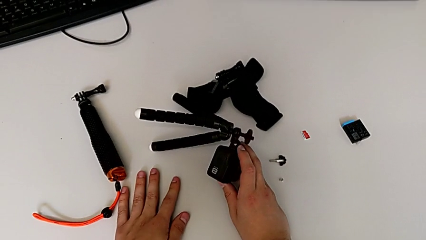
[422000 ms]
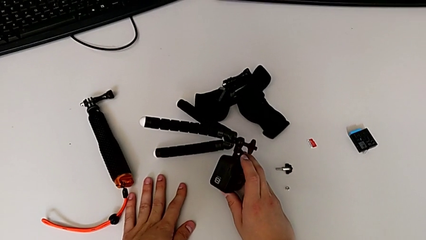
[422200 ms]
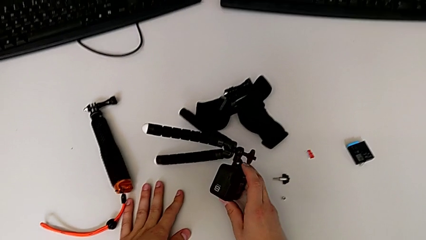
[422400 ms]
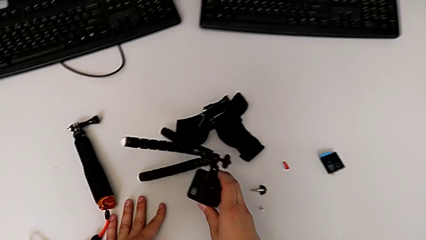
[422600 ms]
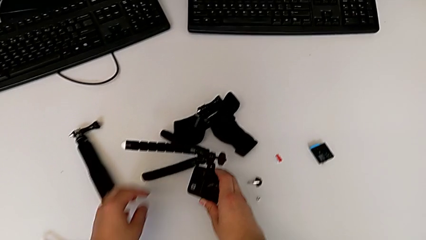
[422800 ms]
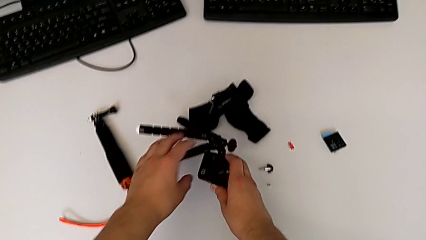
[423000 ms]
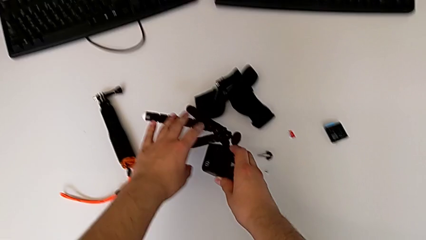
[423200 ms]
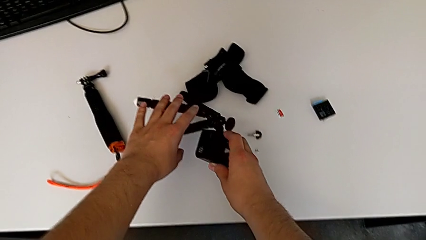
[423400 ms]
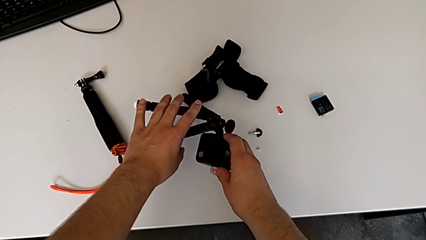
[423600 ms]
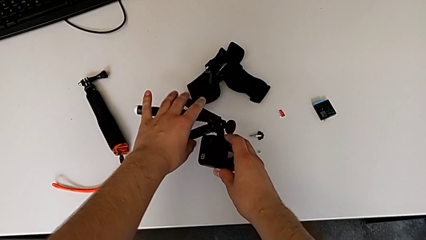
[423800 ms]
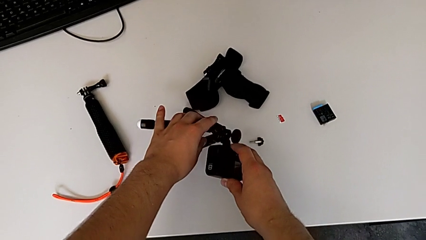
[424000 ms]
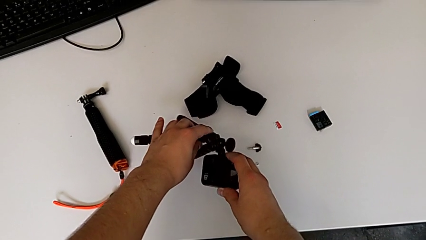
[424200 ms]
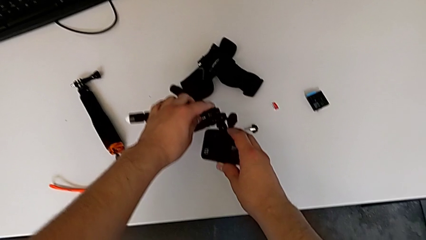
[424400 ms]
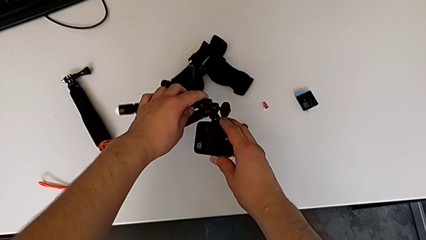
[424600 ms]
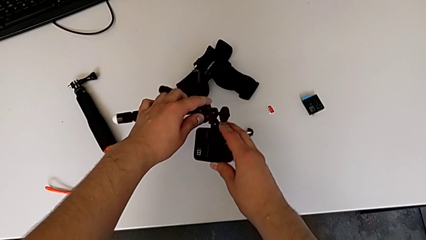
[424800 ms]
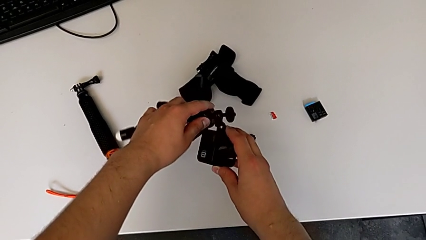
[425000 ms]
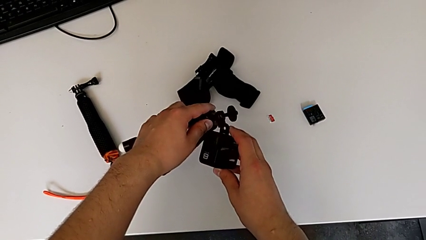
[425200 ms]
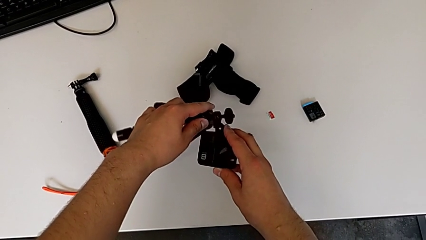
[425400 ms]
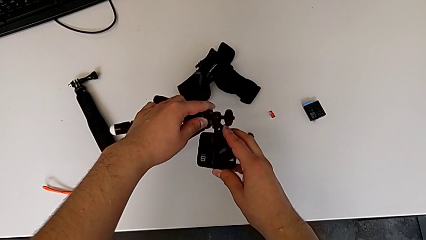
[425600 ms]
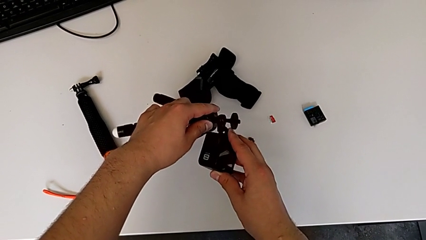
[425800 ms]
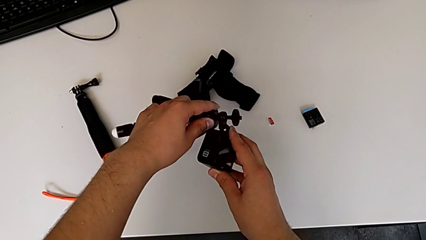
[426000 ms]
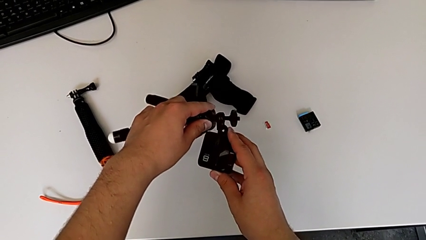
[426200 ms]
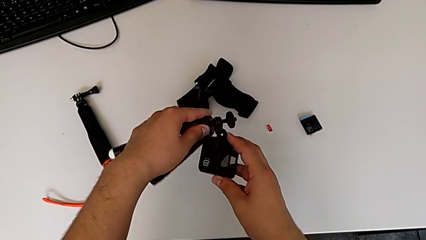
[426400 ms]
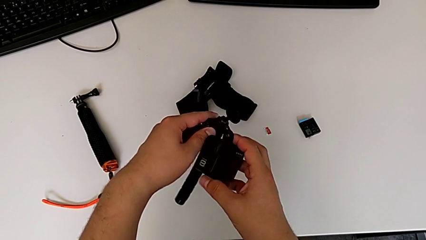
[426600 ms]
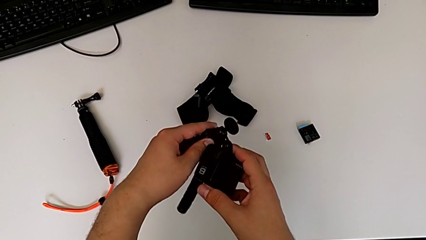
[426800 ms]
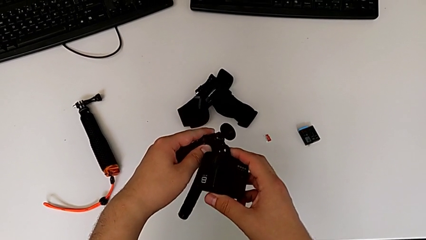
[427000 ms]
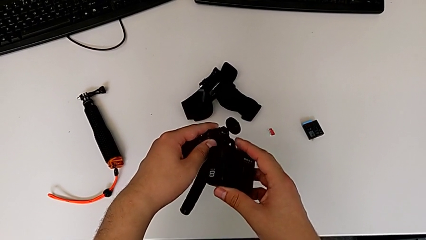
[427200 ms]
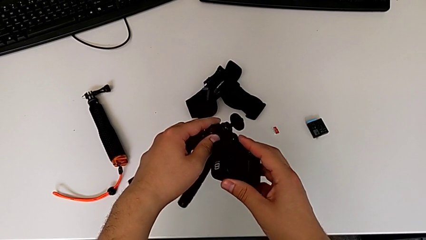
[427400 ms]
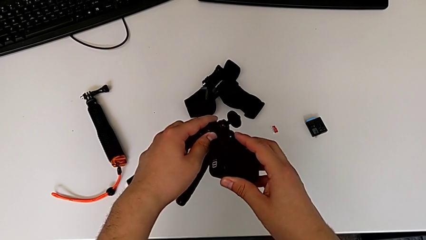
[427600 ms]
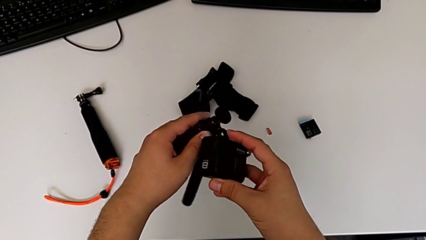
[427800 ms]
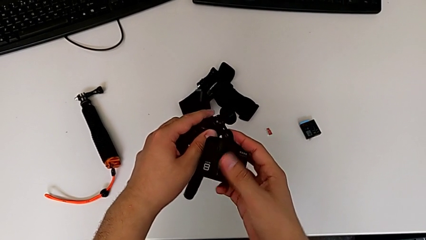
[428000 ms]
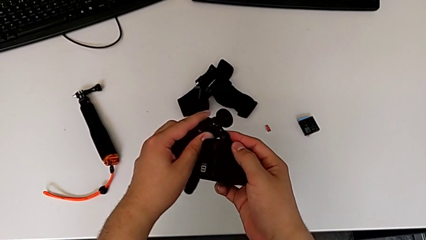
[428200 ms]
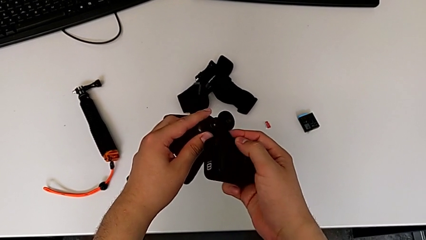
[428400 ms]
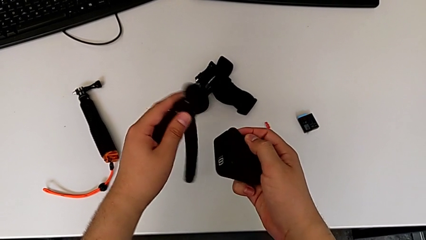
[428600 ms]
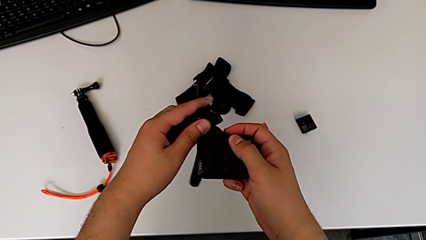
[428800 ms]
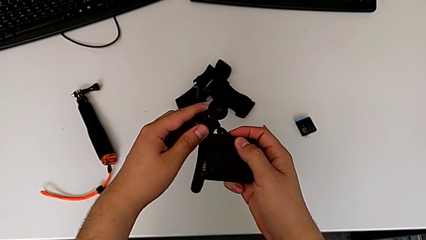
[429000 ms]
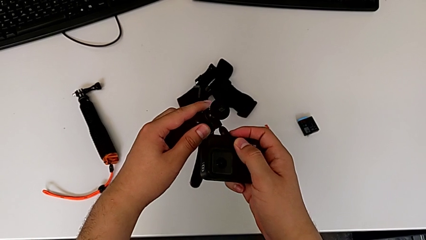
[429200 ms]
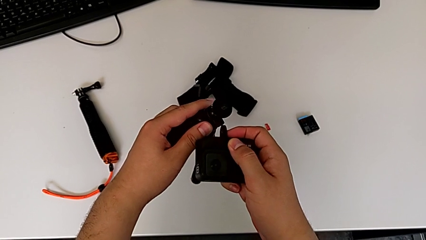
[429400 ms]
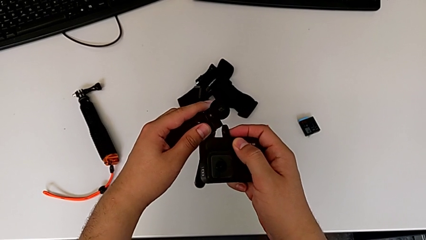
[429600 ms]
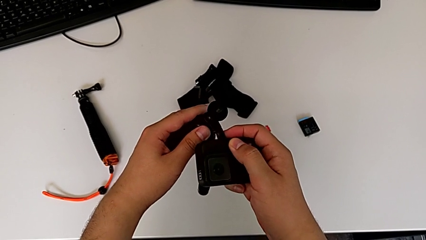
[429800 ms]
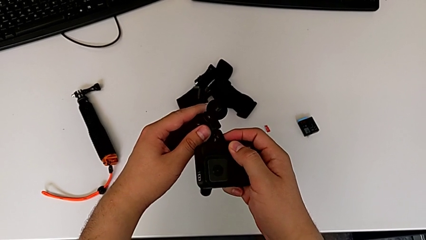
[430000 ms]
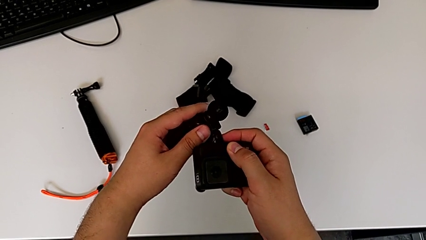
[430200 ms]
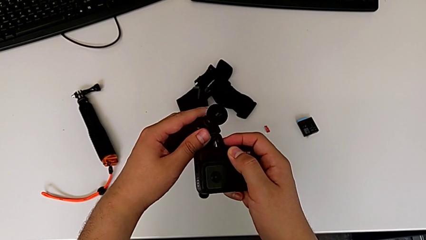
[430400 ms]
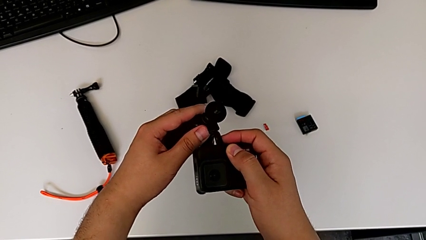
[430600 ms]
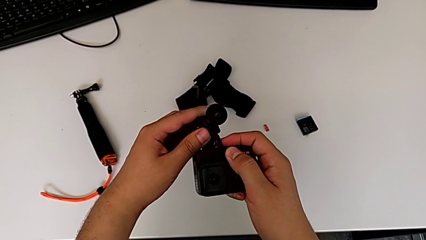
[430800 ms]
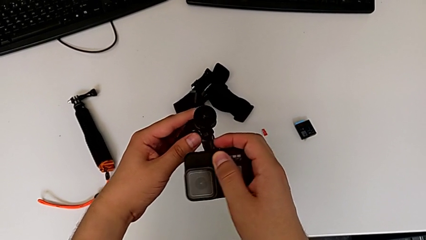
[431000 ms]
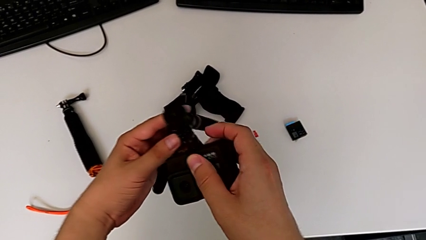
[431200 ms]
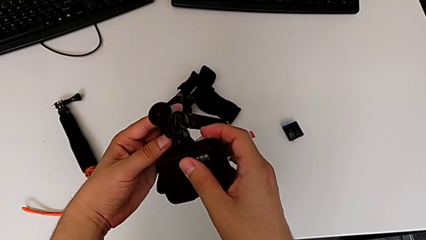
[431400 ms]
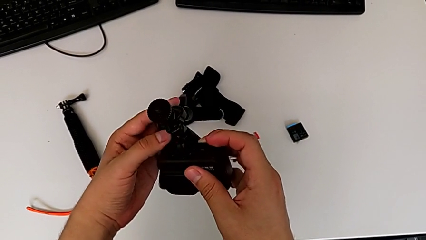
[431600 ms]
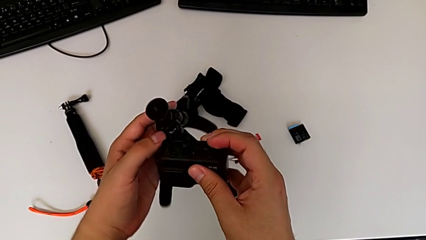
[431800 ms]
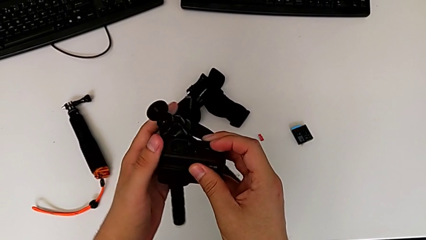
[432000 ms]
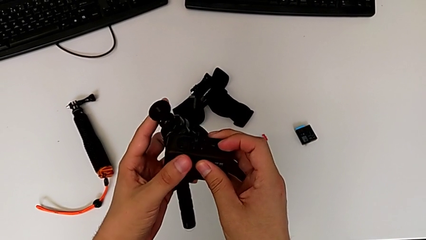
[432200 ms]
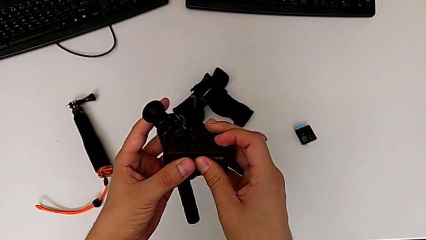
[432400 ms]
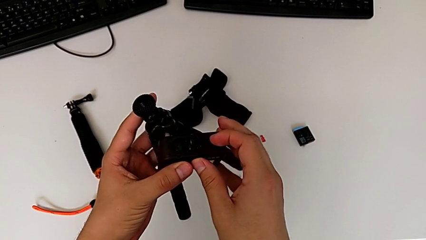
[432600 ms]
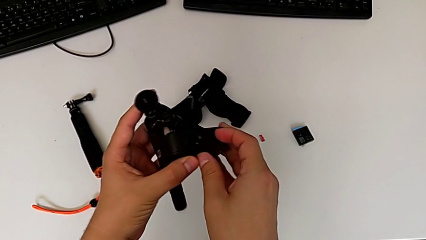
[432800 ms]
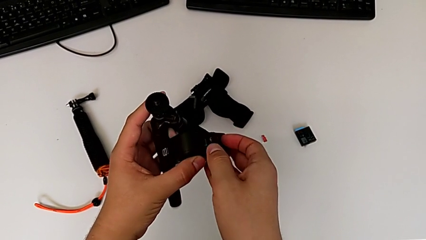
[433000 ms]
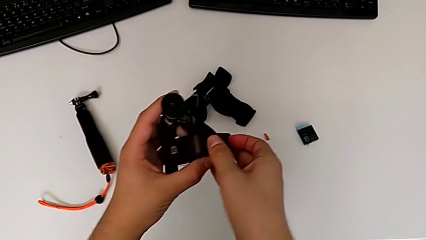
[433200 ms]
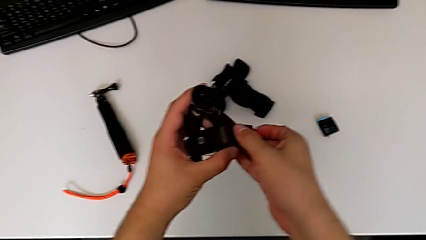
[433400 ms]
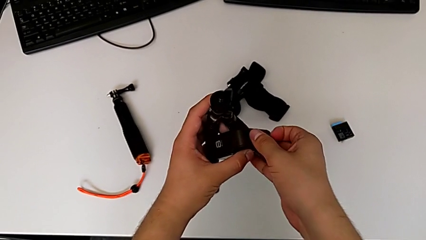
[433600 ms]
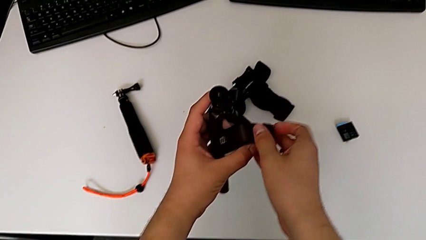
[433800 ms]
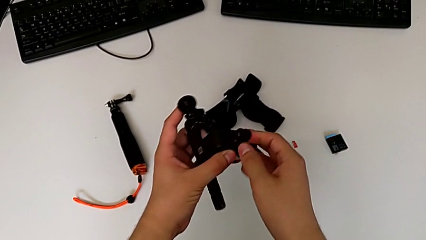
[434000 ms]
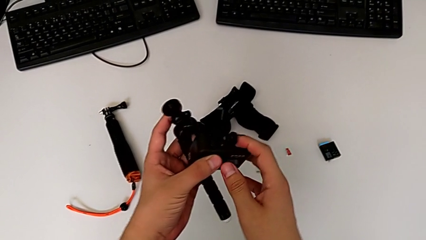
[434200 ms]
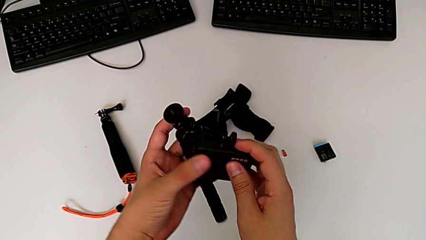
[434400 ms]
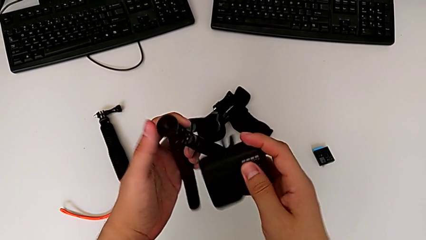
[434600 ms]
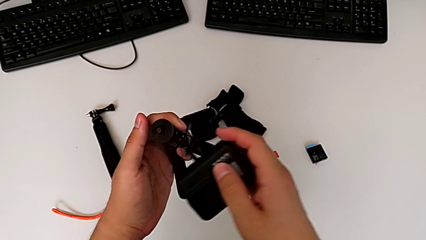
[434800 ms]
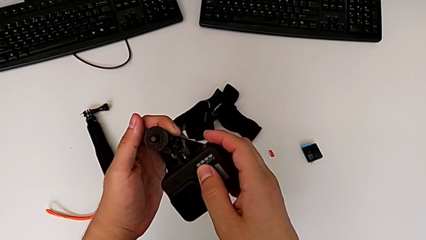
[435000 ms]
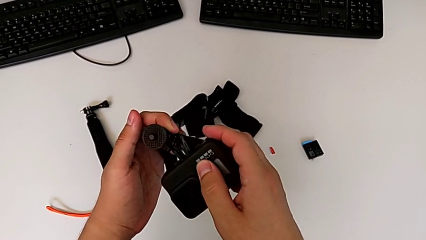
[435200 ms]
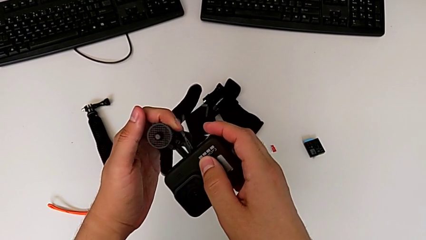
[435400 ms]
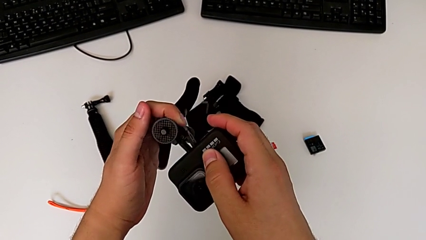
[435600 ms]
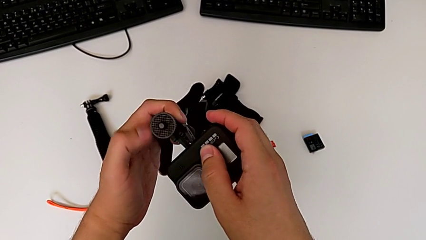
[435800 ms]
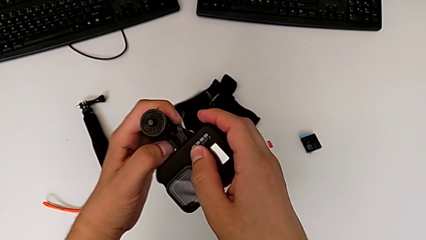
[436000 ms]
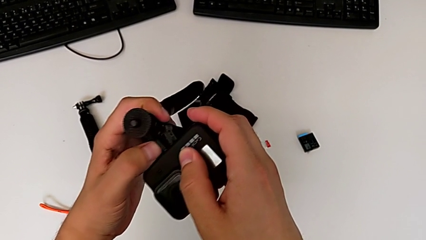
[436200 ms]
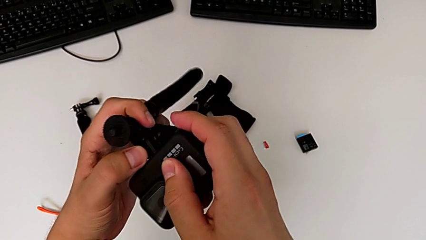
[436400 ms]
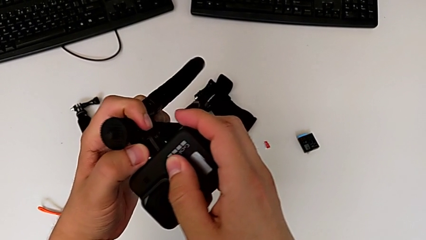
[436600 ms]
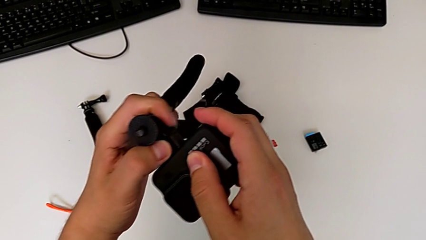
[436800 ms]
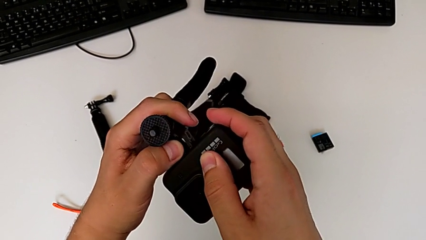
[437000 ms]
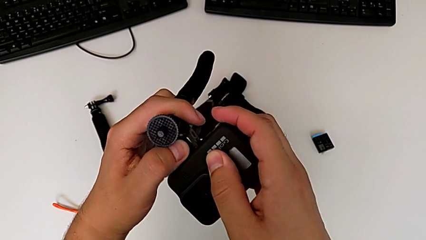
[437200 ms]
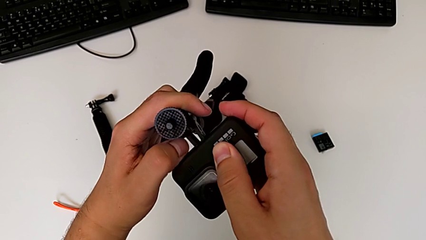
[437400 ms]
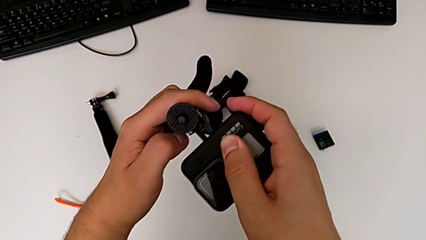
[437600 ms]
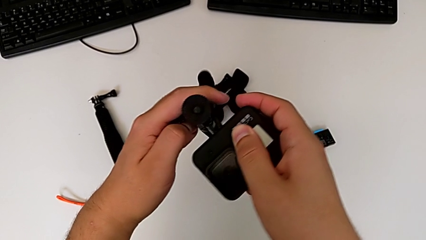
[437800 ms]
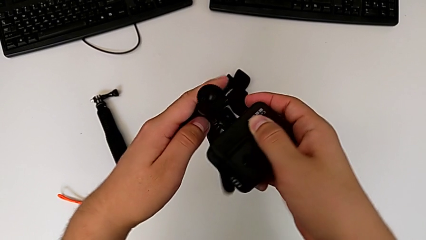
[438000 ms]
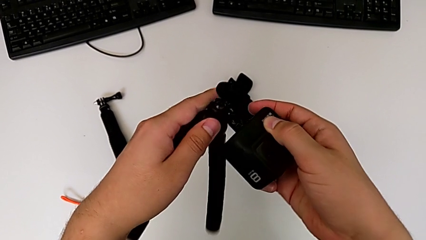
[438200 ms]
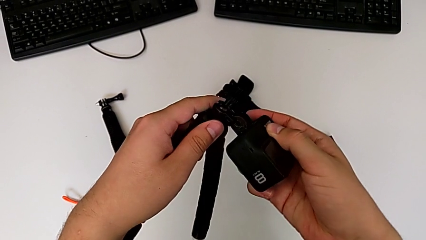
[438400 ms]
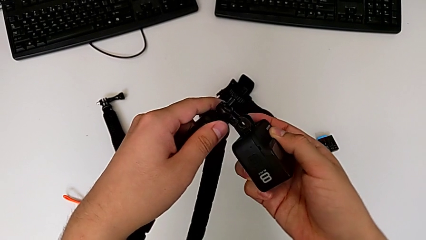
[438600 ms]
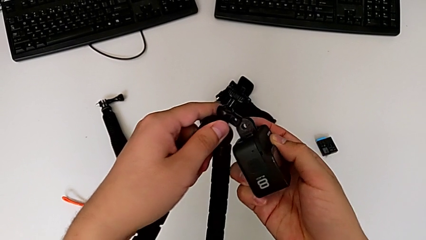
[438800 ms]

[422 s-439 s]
The camera wearer is inserting the folding fingers of the GoPro into the tripod. They wrongly align the tripod, trying to attach the tripod to the GoPro from the incorrect side, withdraw it, wrongly assemble the GoPro, trying to attach the tripod to the GoPro from the incorrect side, insert it, open the mount tabs and wrongly assemble the tripod, not being able to attach the tripod to the GoPro.
